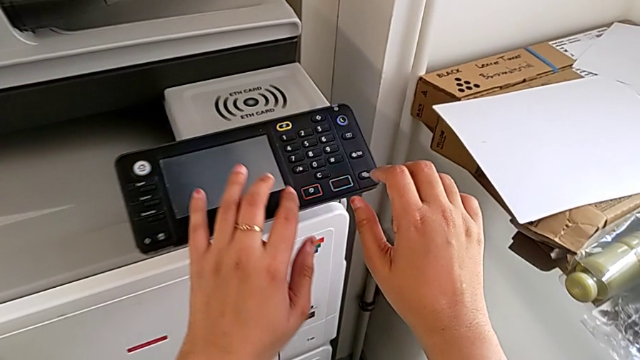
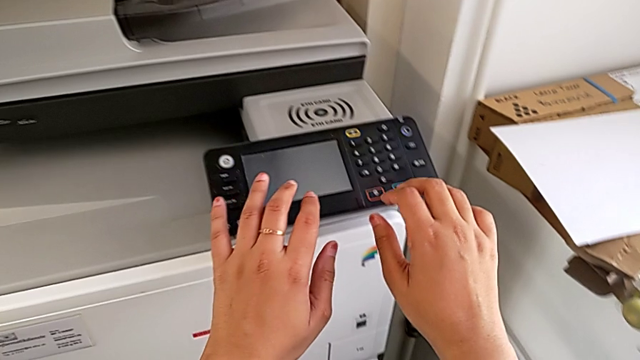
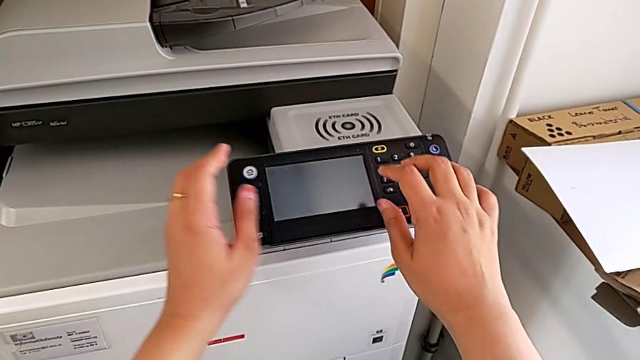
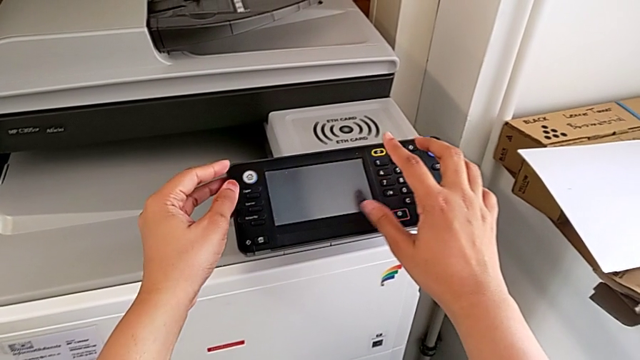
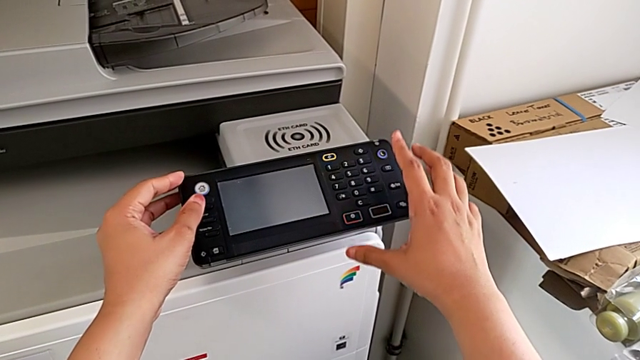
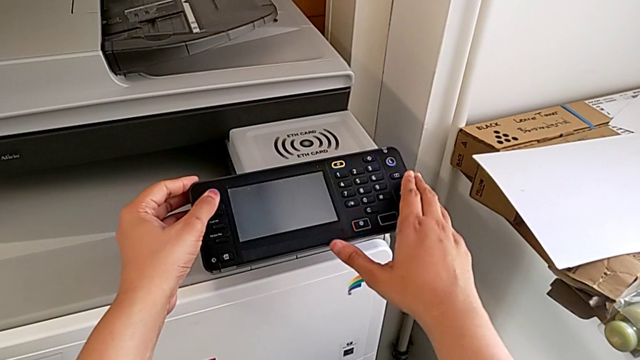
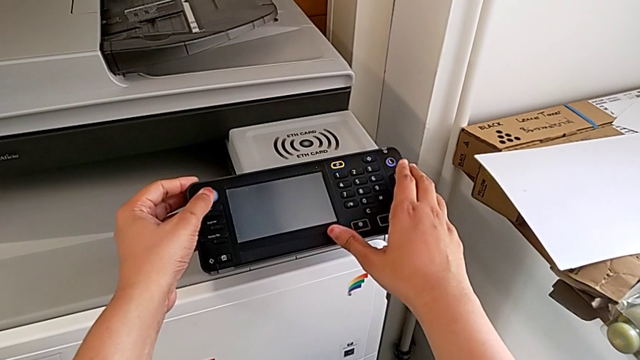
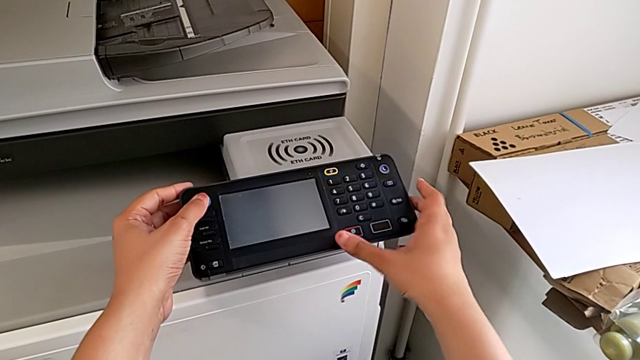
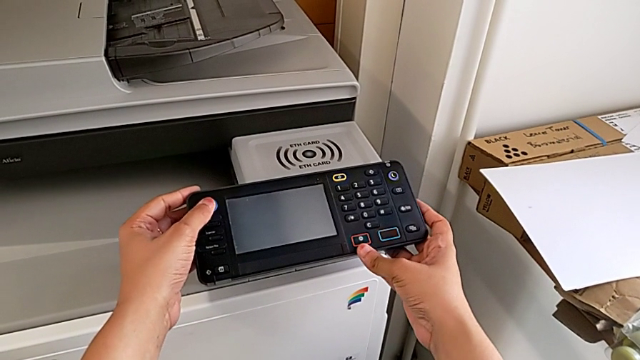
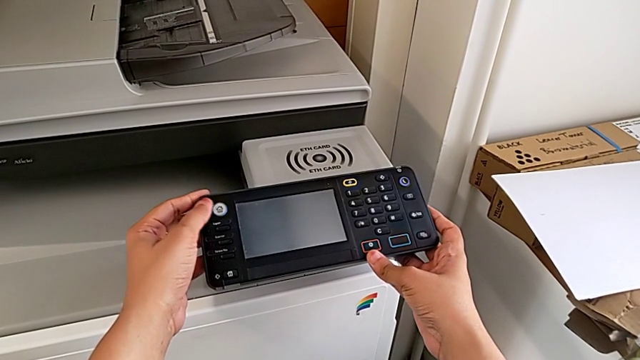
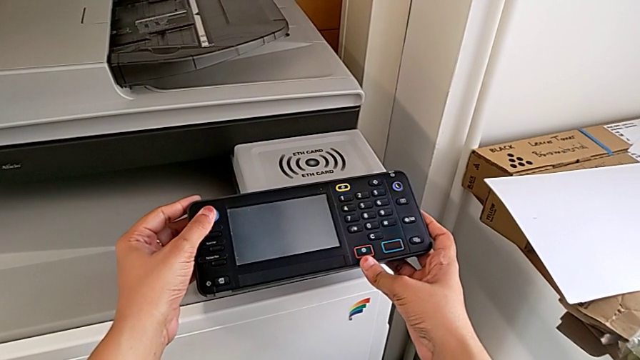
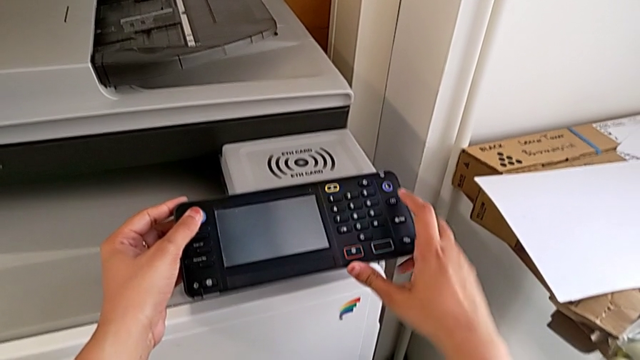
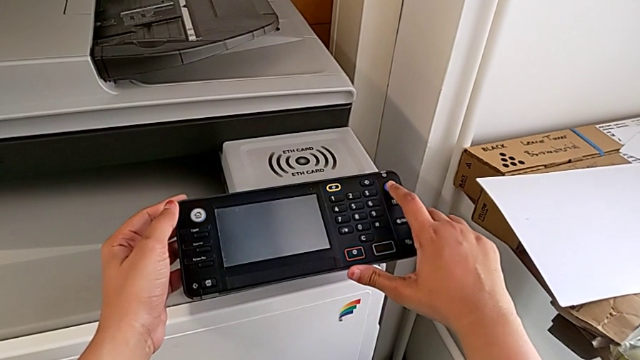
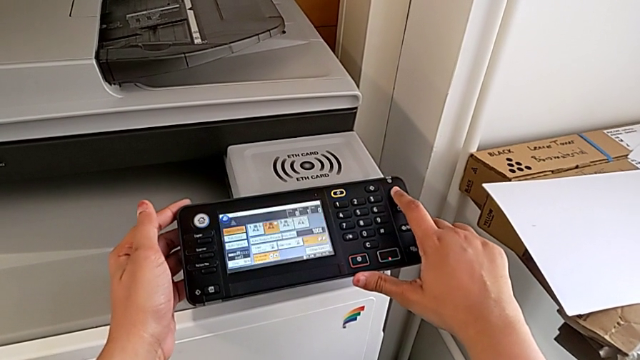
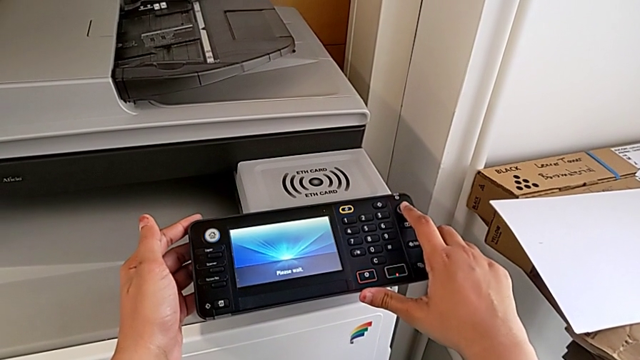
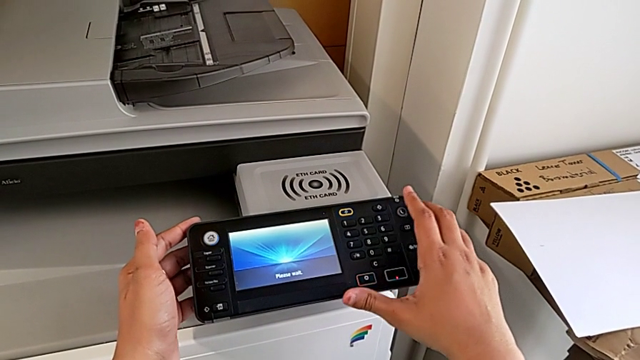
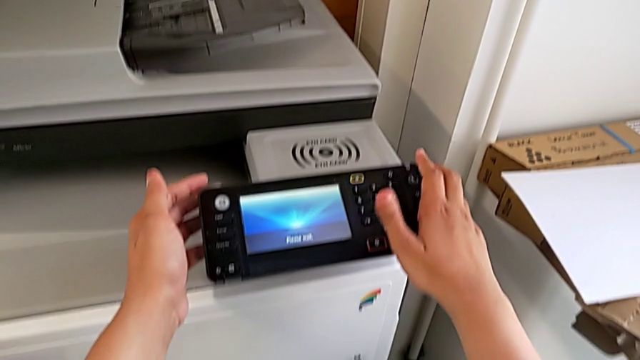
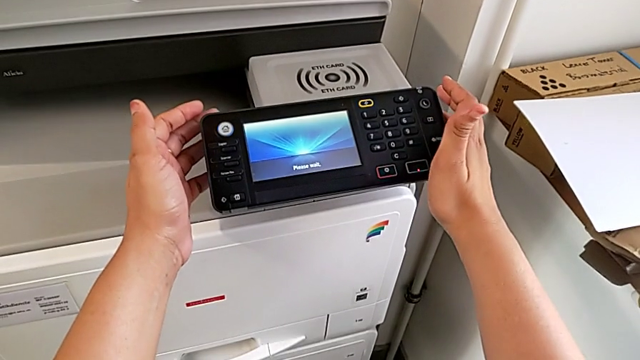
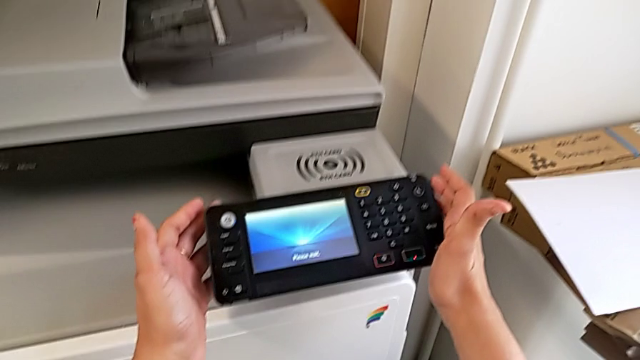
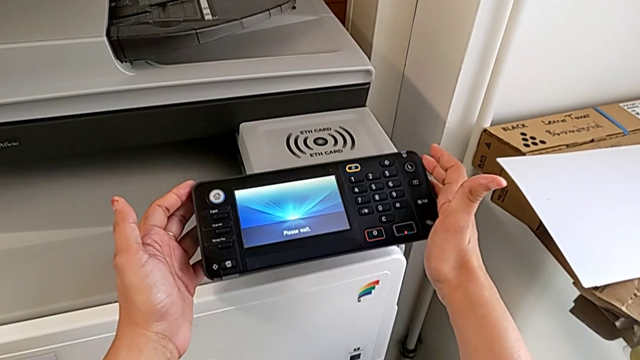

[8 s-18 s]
The camera wearer turns on the printer. They wrongly touch the white home button twice, touching the wrong button, and press the purple button.

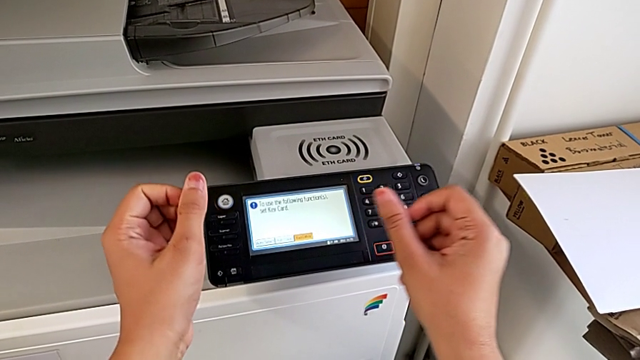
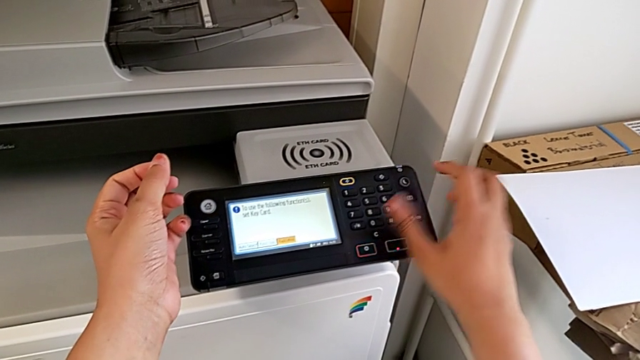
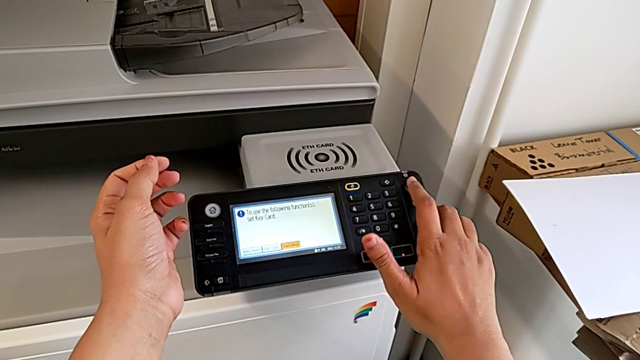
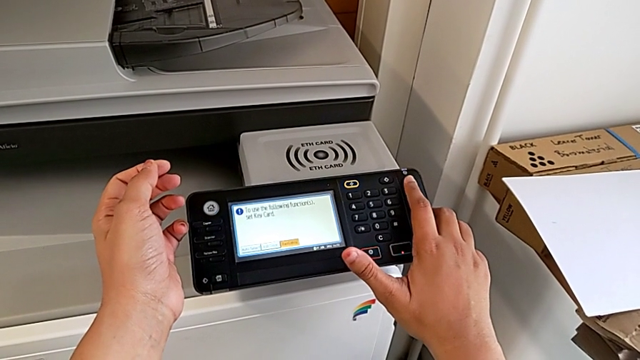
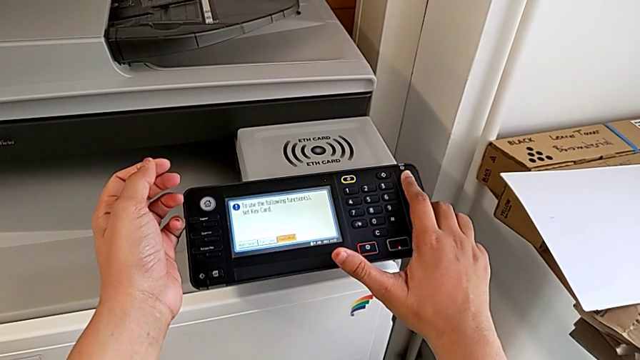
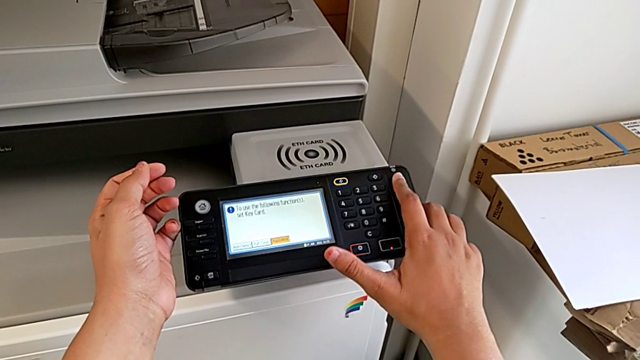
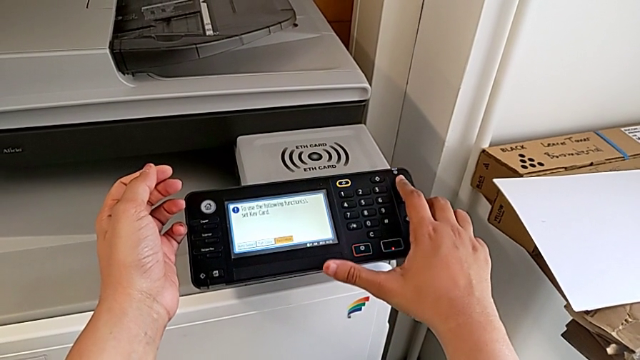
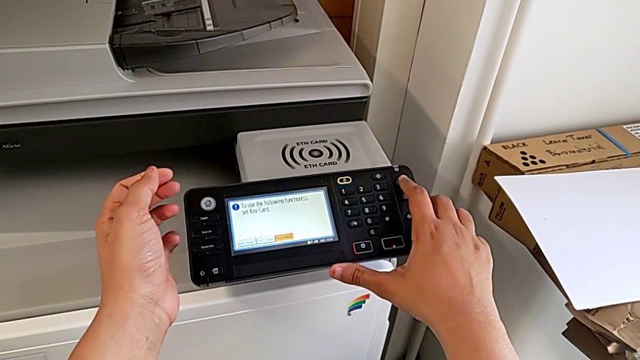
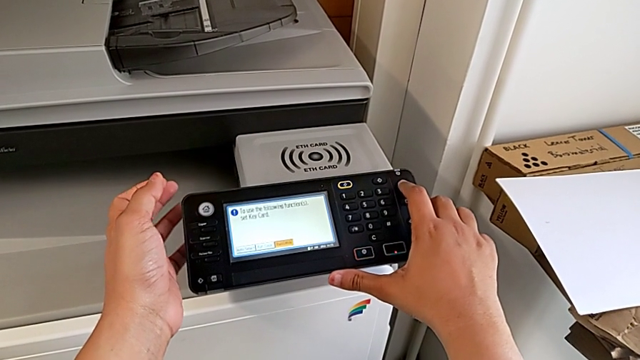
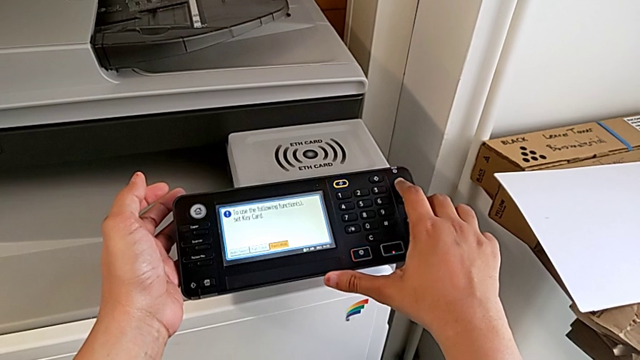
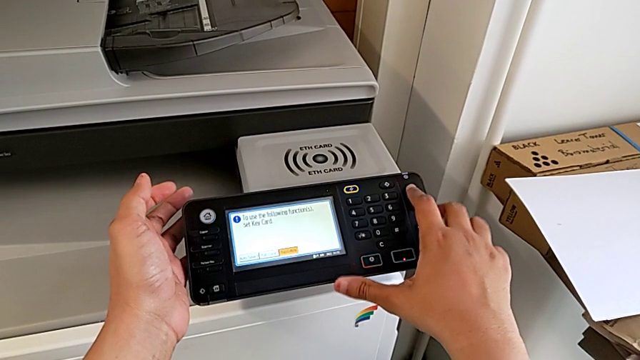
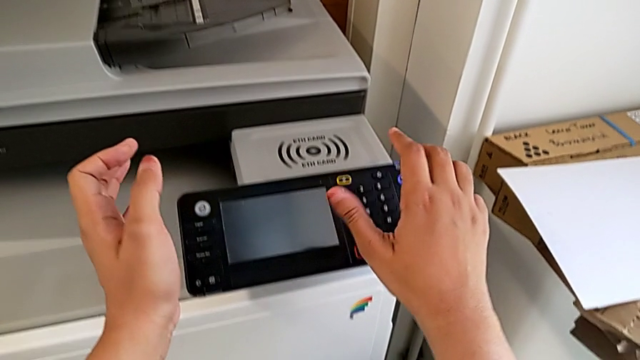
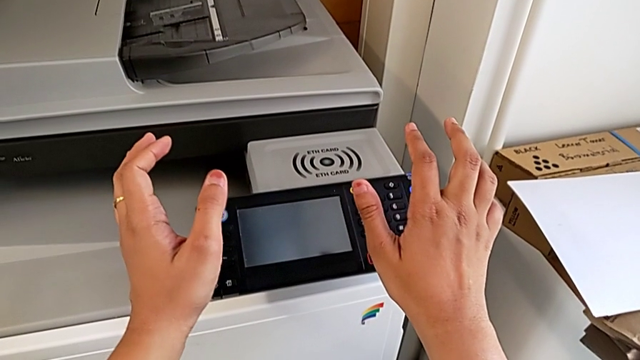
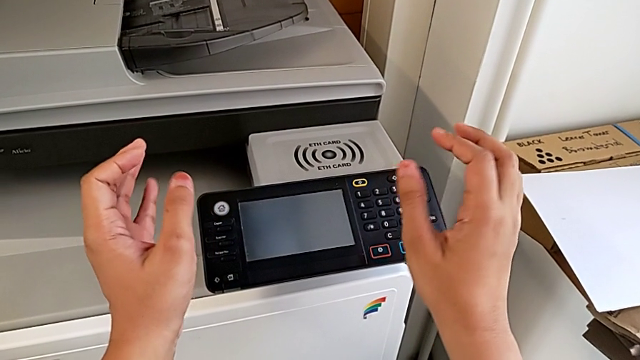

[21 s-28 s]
The camera wearer turns off the printer. They press the button and touch the purple button.

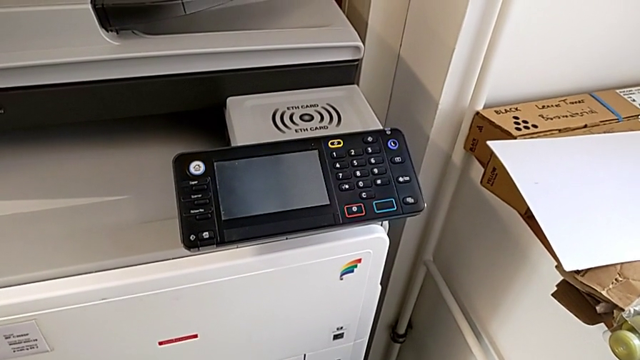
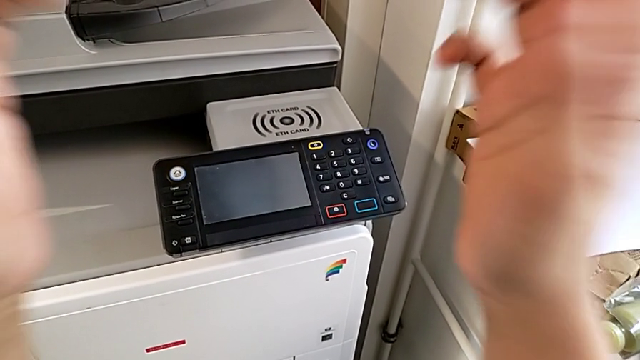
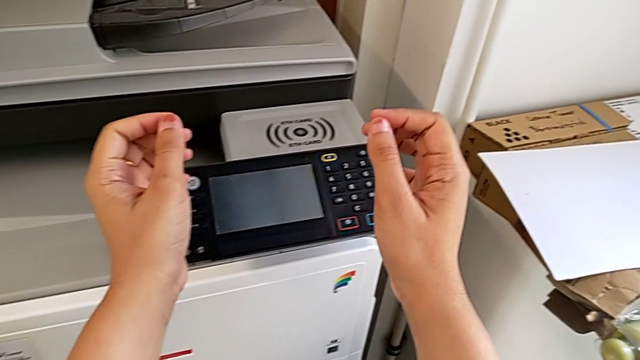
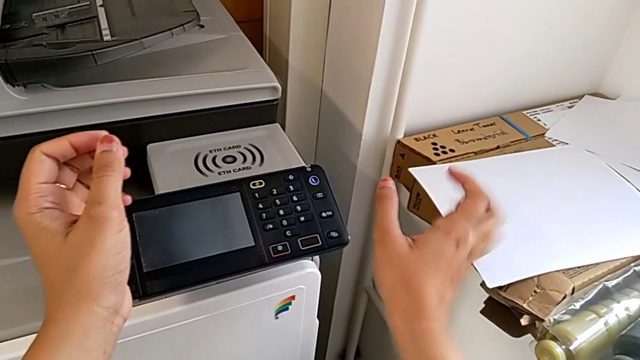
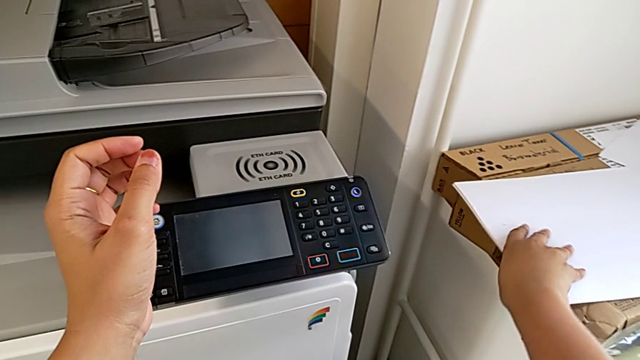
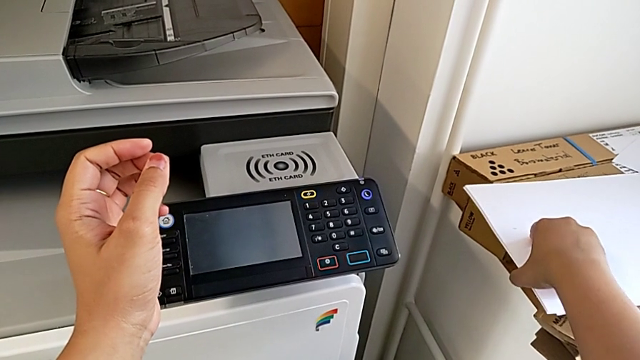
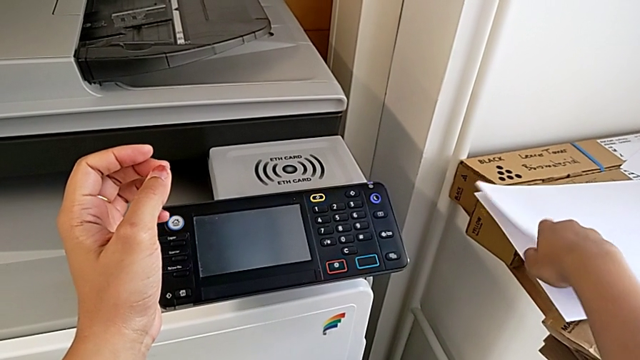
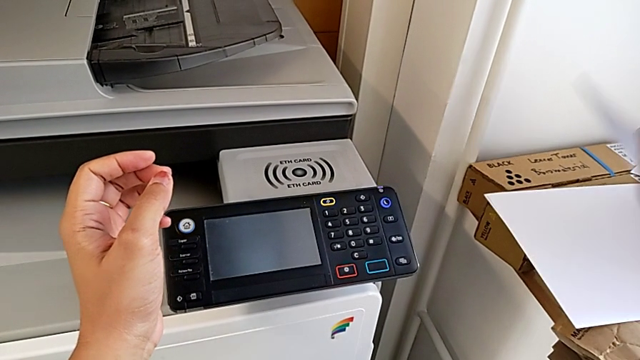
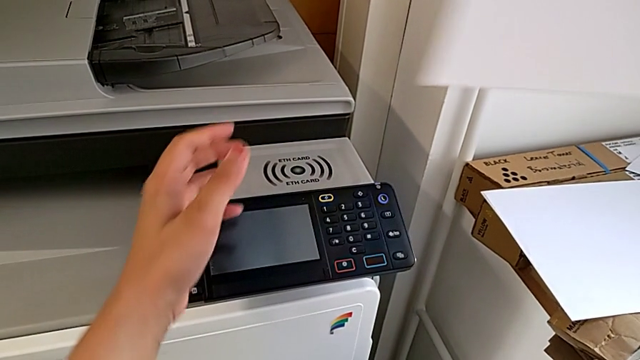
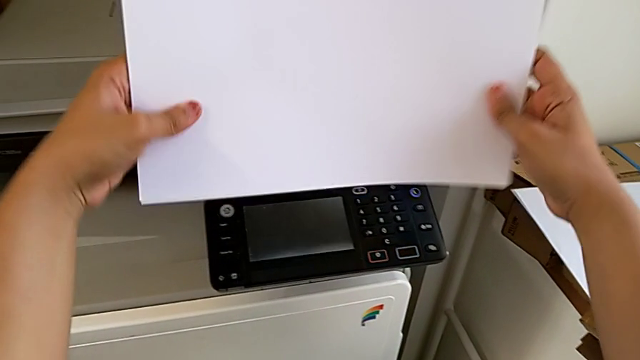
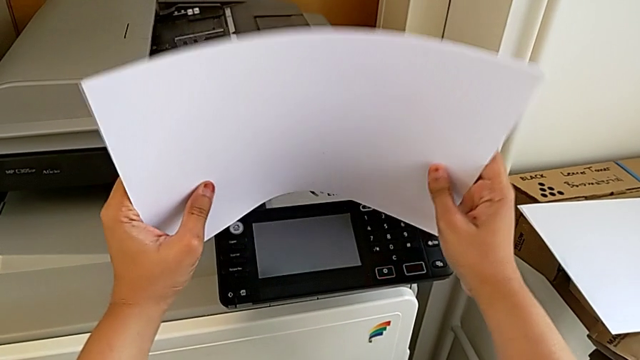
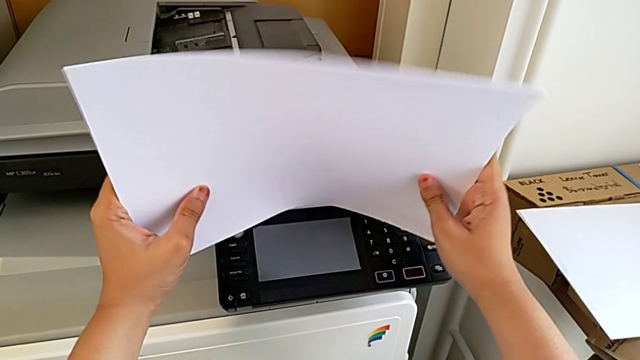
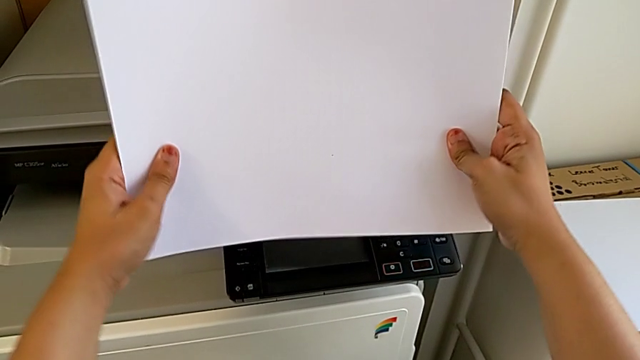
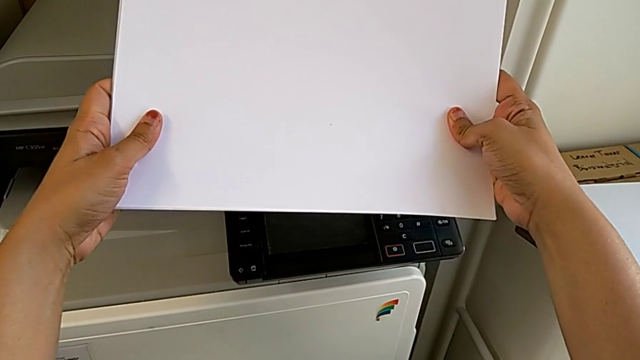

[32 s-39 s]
The camera wearer is loading the paper stack into the paper tray. They approach the paper stack, grab it, align it, lift it and hold it.
